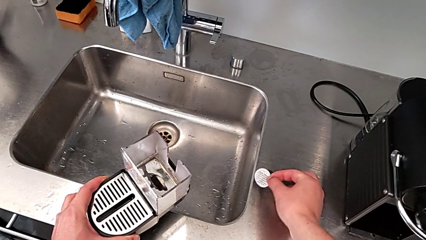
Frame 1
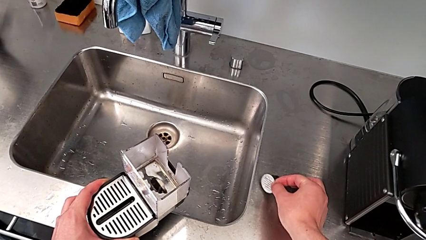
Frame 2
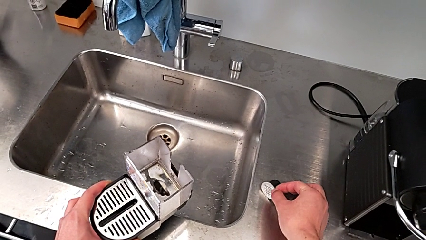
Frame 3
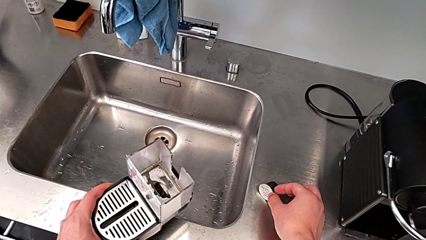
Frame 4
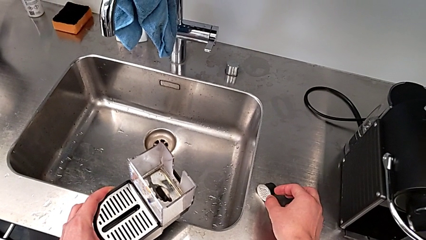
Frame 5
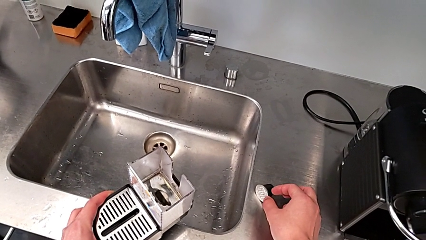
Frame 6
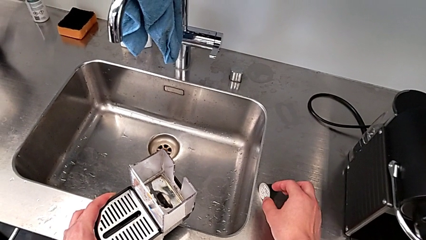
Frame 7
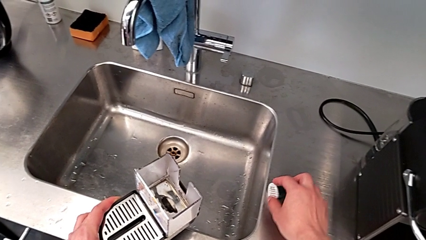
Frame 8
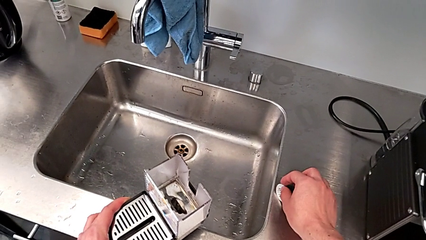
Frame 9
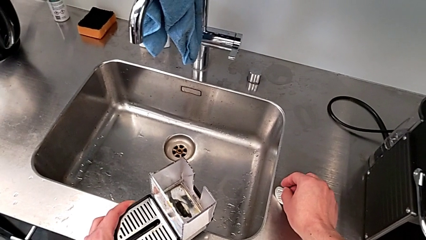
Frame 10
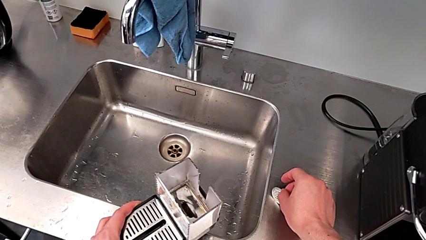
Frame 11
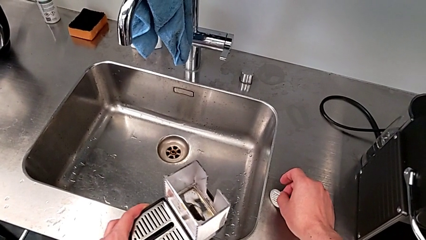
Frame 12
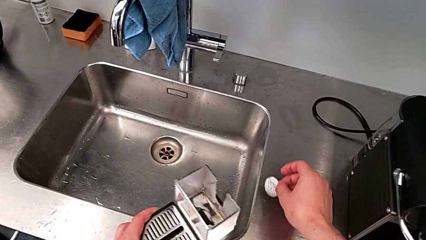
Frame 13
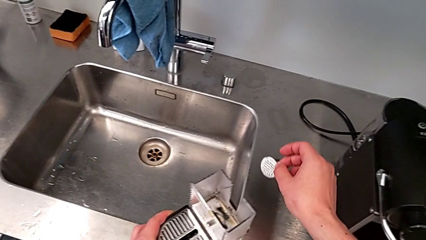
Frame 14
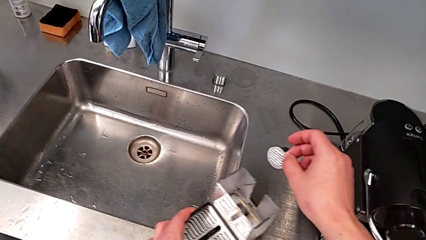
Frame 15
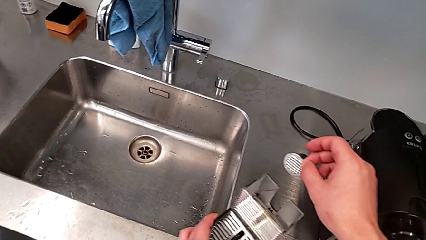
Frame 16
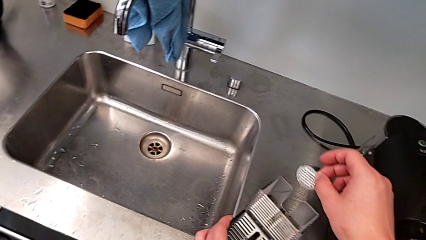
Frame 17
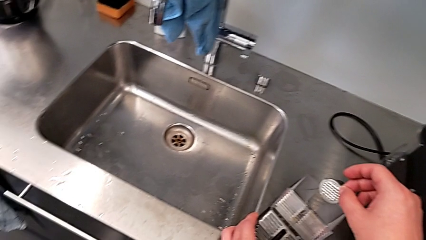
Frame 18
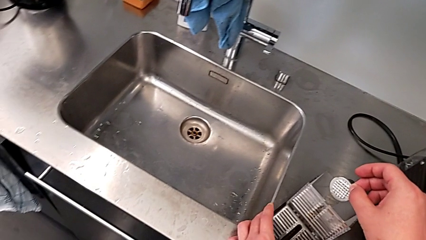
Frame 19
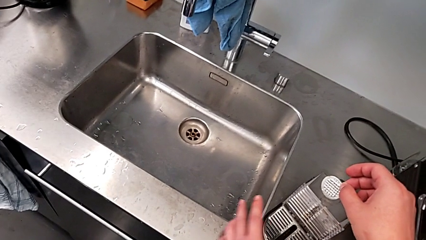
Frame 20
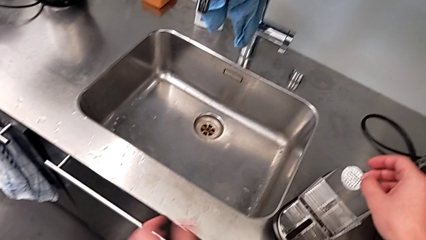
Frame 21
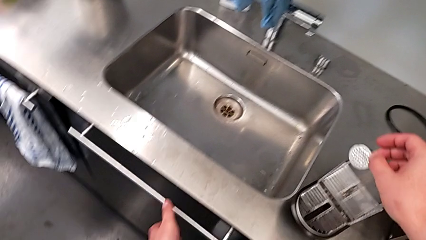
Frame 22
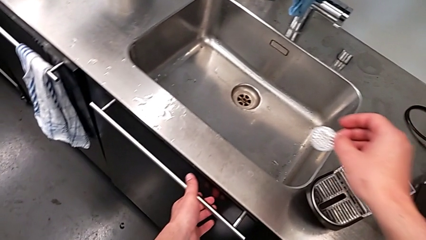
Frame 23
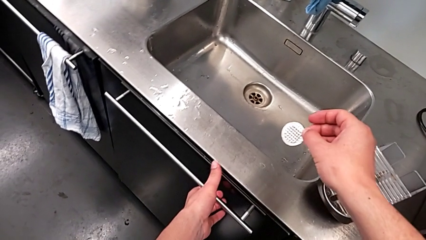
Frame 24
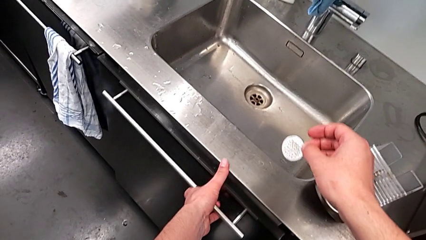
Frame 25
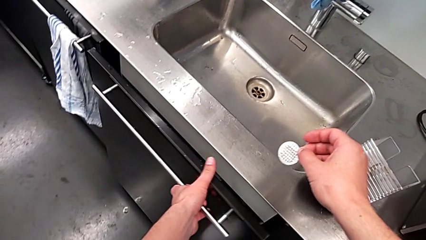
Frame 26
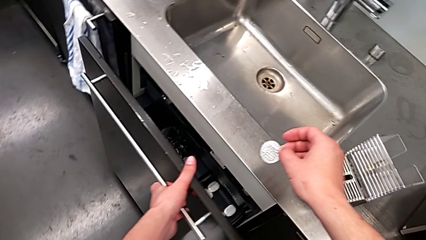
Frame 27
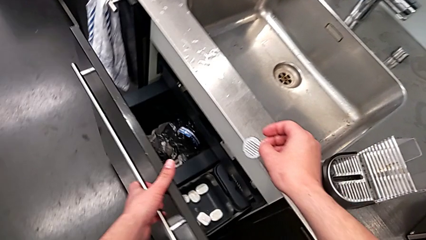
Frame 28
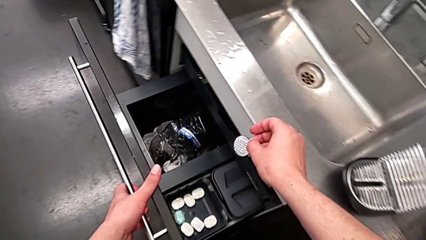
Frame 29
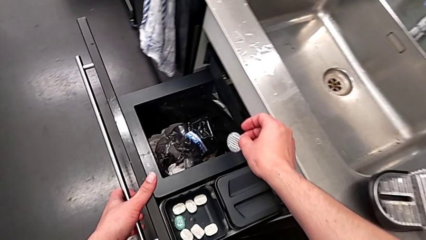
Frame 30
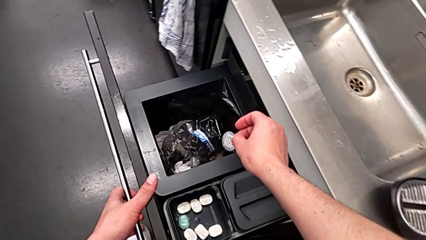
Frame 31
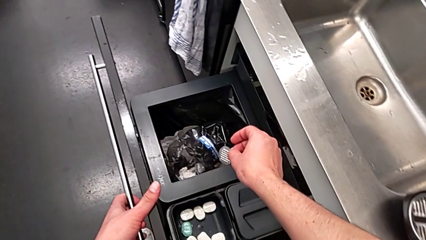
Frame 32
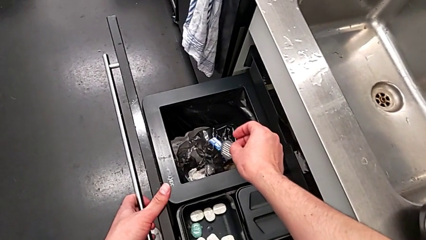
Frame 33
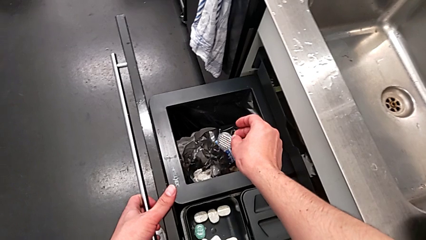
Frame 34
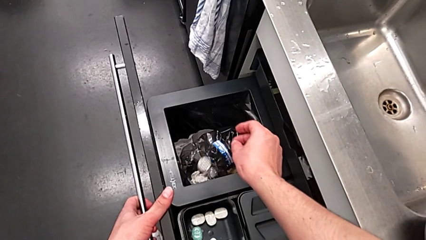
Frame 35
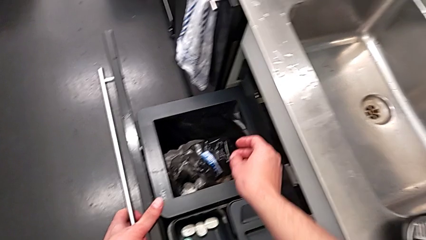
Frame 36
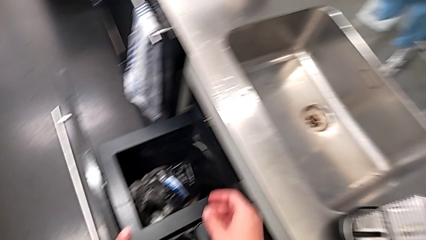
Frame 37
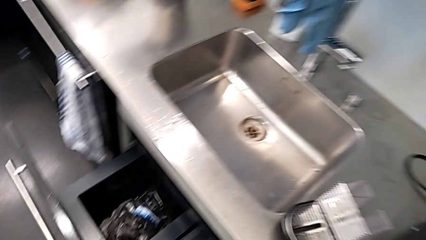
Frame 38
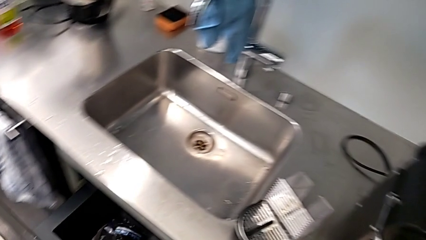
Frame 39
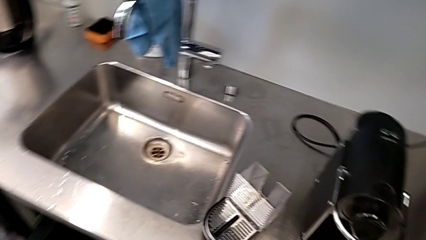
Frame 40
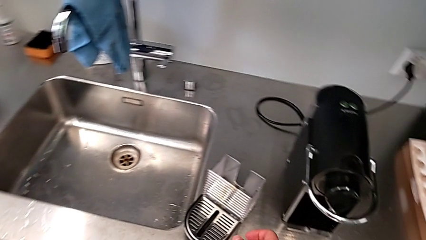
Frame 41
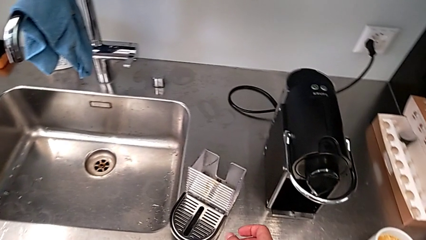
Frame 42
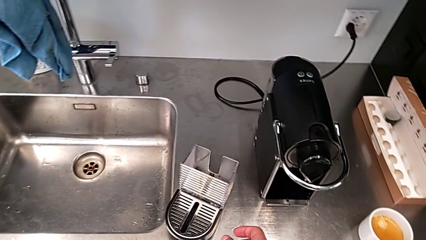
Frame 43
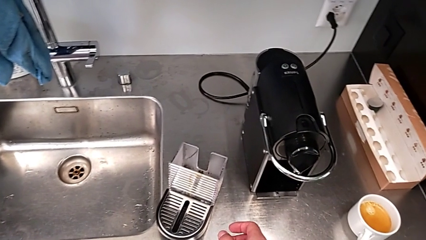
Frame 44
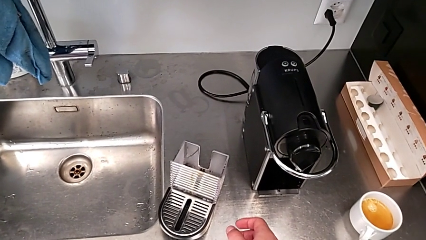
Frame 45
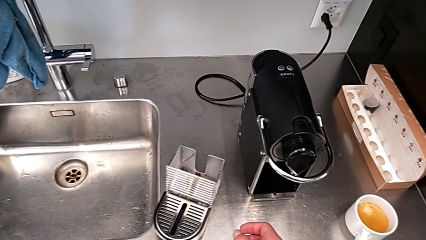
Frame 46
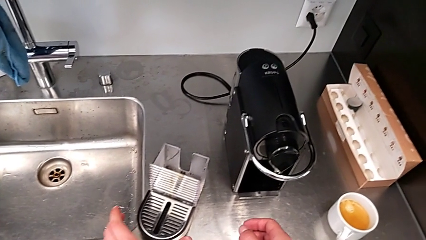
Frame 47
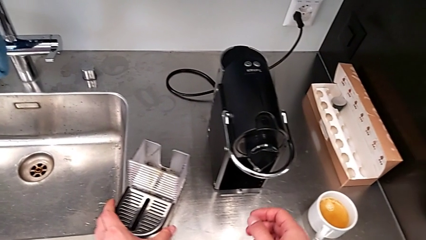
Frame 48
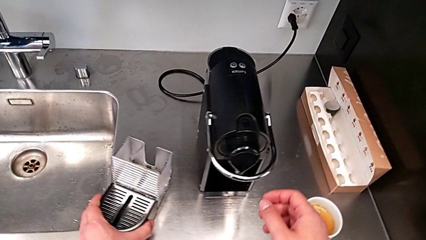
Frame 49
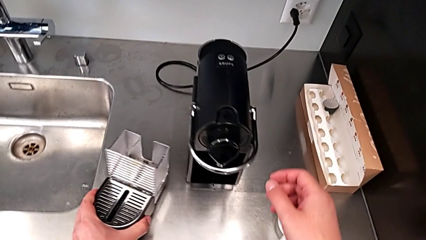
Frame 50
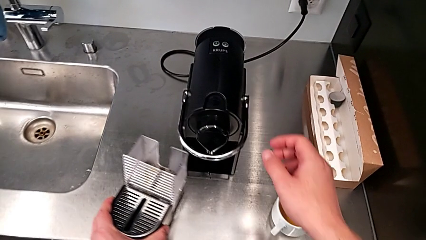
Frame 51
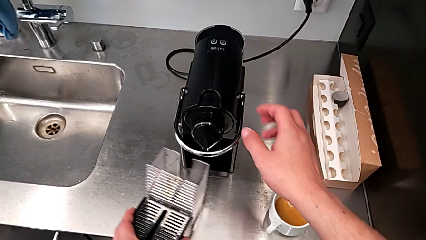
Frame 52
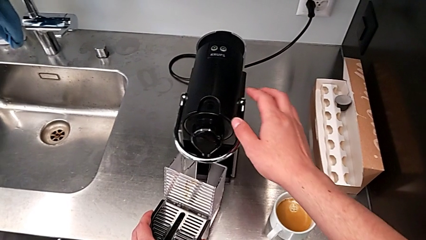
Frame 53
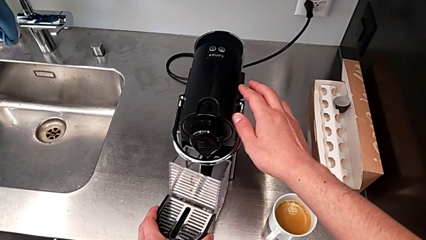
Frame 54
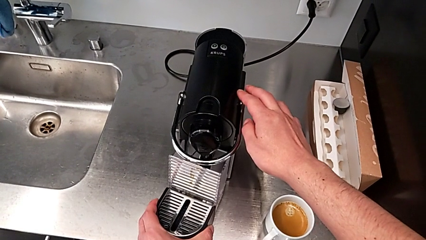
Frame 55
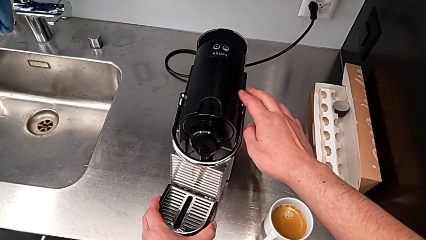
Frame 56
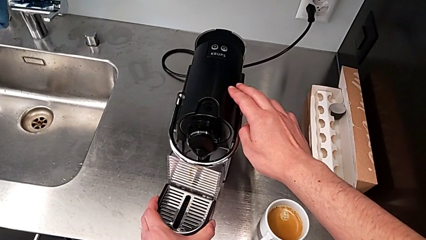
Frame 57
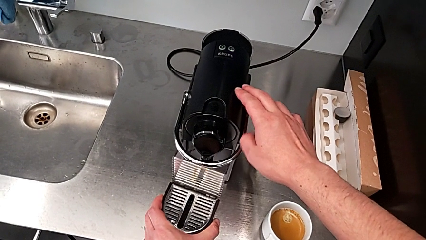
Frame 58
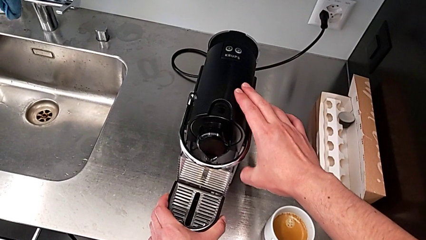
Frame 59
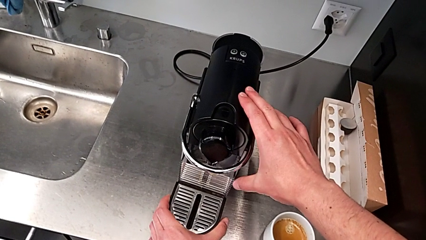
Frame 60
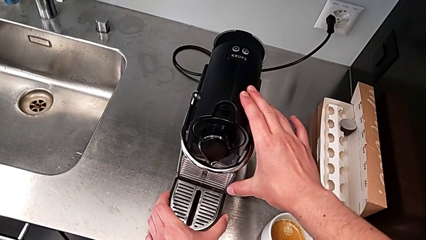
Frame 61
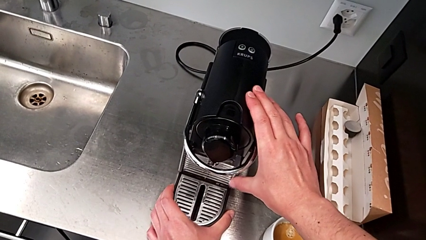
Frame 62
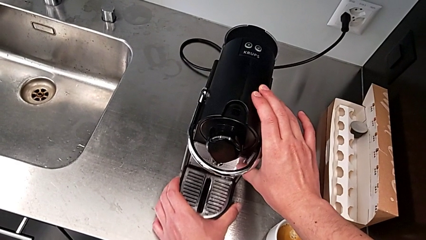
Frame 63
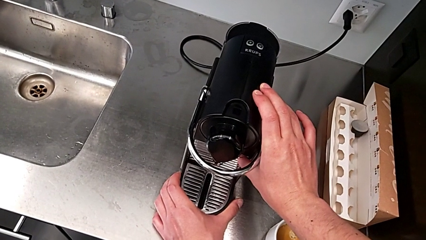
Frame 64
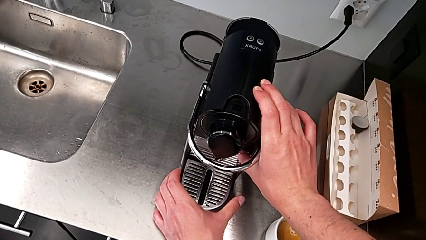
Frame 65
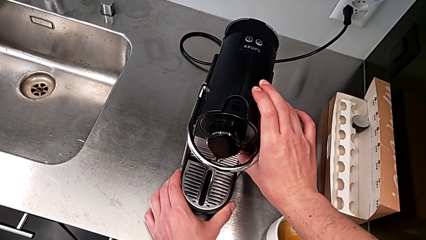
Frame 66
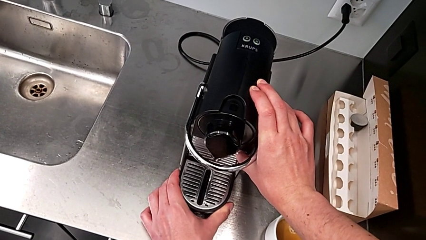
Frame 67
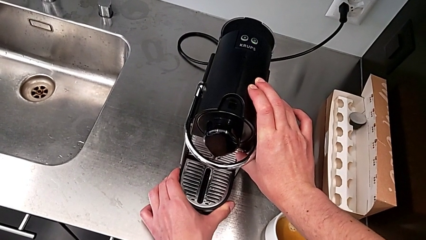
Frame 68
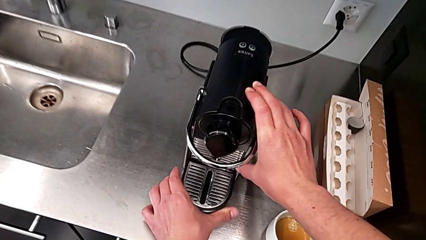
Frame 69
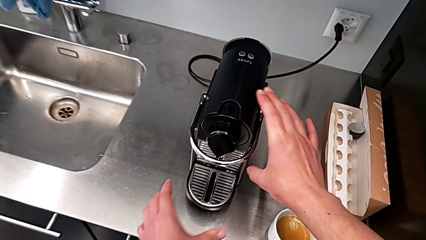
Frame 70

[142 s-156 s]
The camera wearer is emptying the capsule container. They place the coffee capsule down, lift it, open the garbage bin and drop the coffee capsule, all with the right hand. They close the garbage bin with the left hand, withdraw the drip tray with the left hand and assemble it with the right hand.

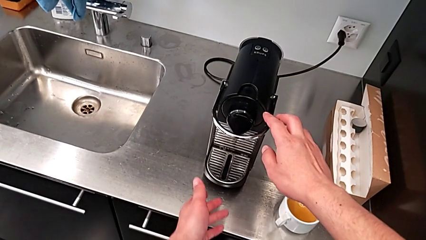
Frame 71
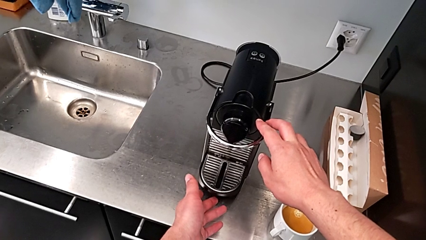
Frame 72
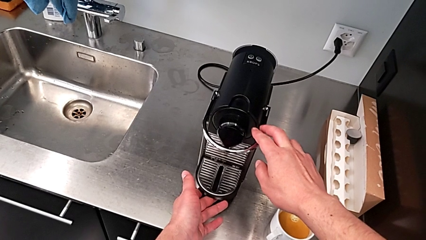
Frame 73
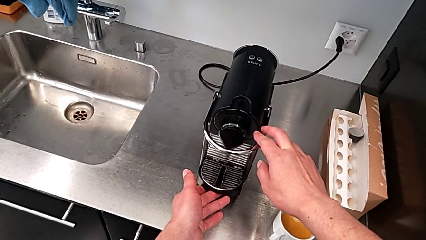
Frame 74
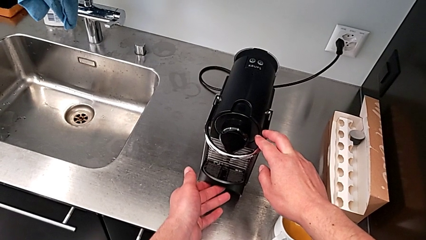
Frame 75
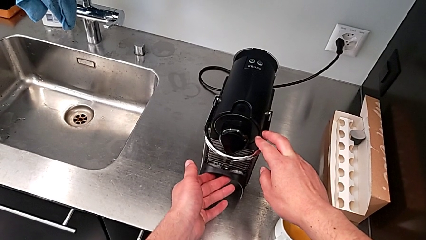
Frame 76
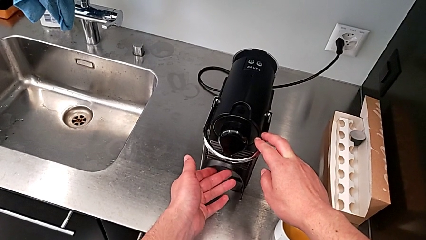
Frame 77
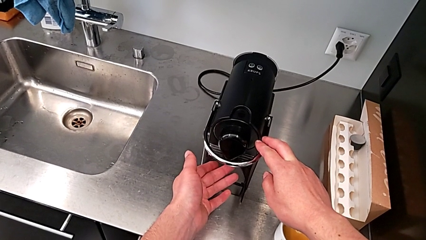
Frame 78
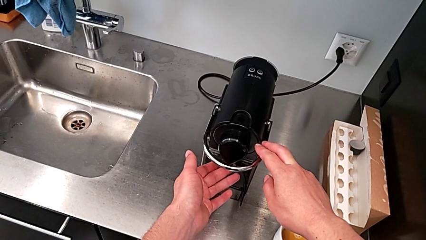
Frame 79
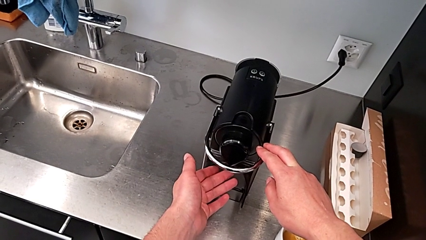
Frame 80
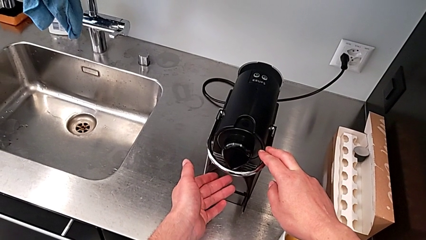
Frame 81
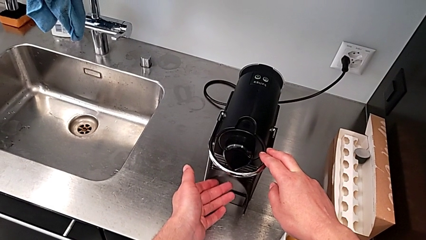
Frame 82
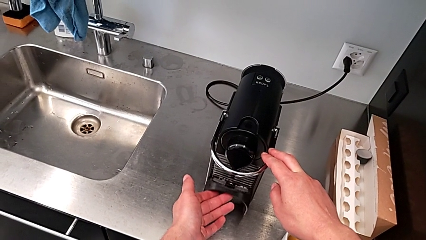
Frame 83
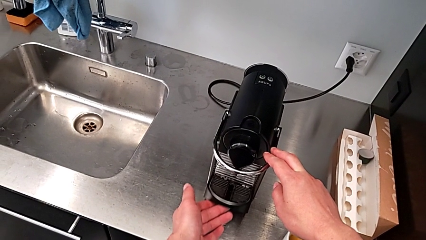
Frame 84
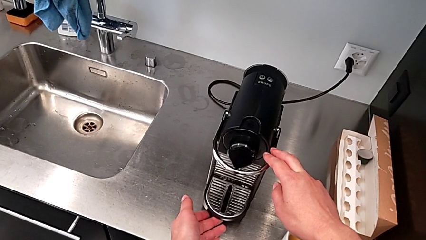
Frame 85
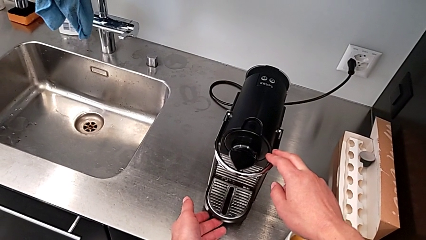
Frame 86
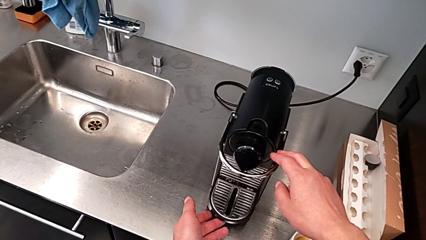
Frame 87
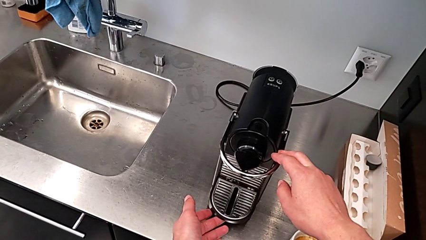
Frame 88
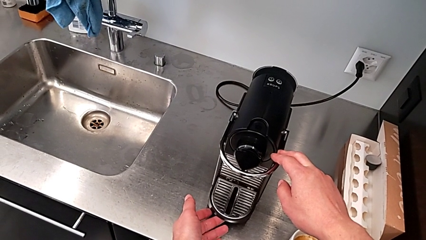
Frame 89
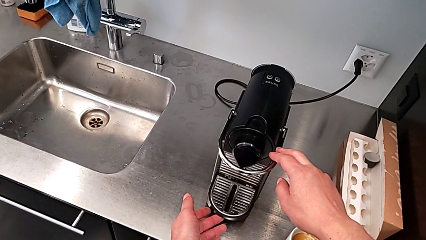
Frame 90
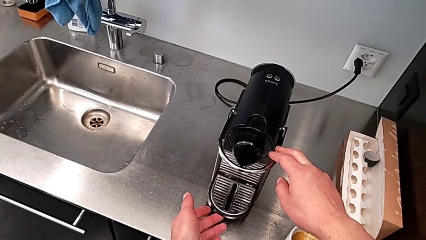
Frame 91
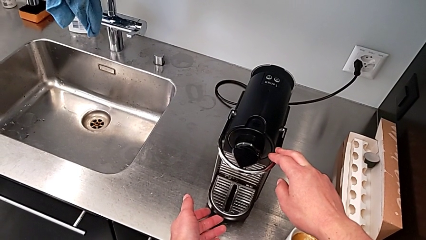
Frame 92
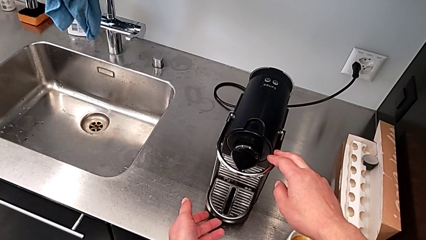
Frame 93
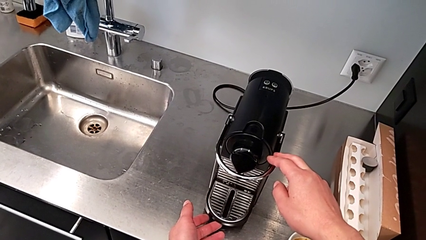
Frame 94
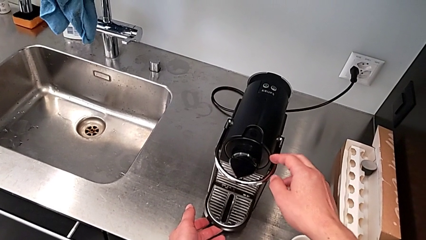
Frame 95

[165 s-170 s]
The camera wearer is emptying the drip tray. They lift the drip tray with the left hand and drop it with the left hand.
